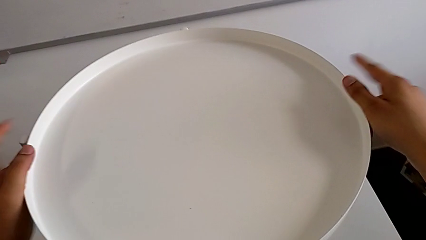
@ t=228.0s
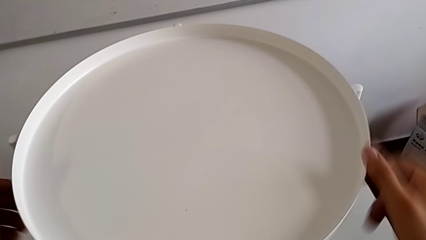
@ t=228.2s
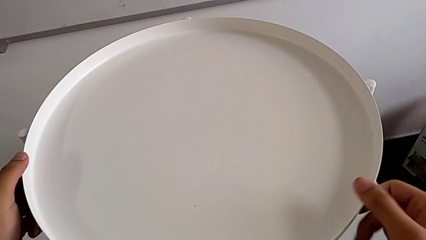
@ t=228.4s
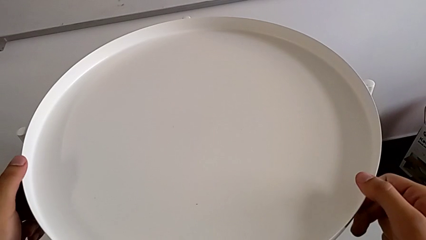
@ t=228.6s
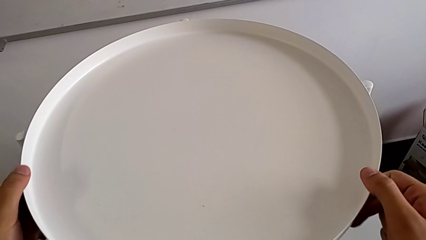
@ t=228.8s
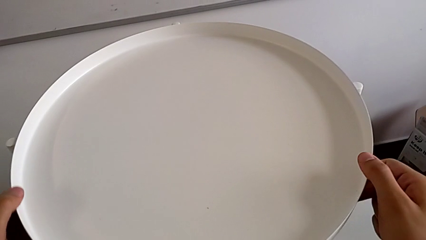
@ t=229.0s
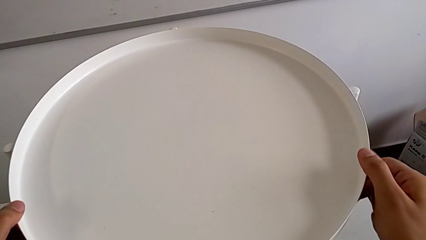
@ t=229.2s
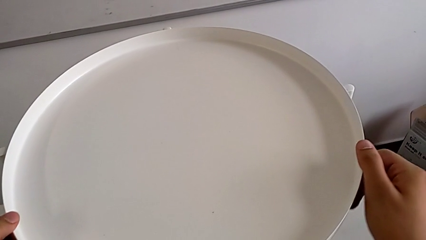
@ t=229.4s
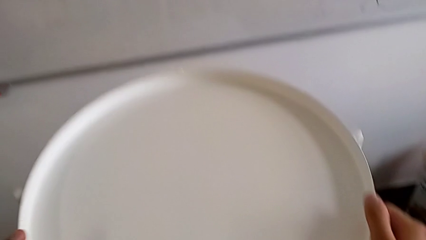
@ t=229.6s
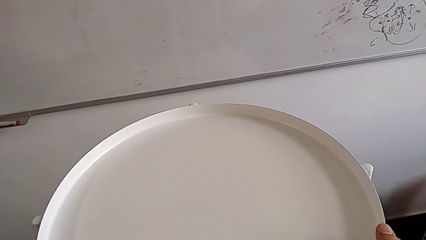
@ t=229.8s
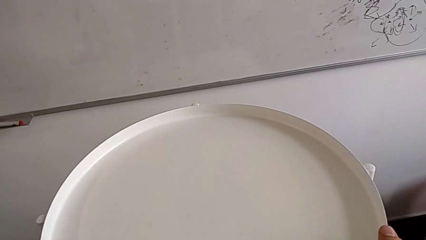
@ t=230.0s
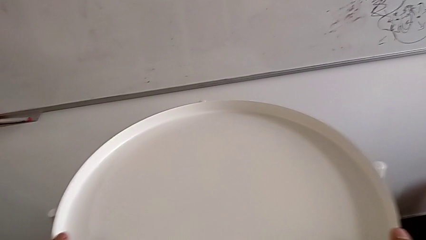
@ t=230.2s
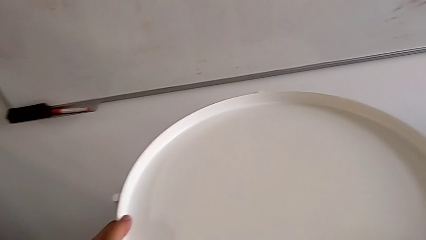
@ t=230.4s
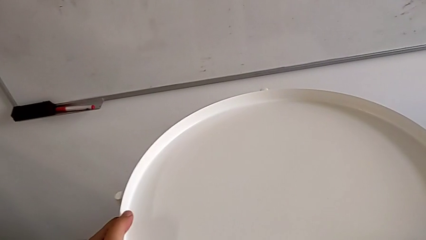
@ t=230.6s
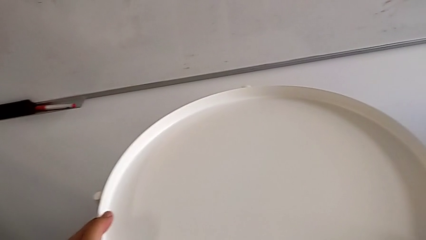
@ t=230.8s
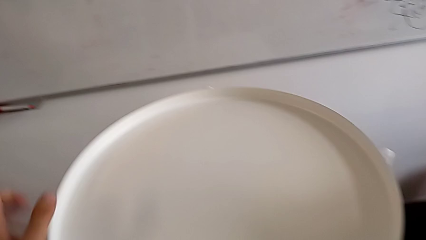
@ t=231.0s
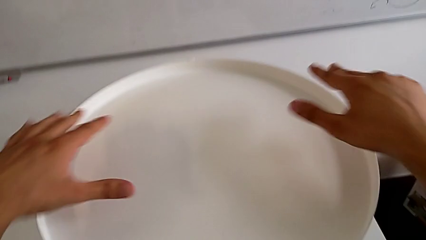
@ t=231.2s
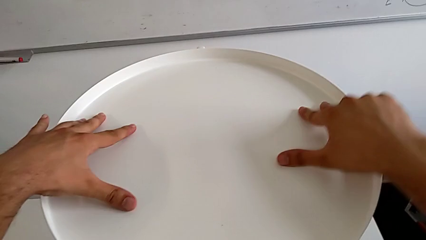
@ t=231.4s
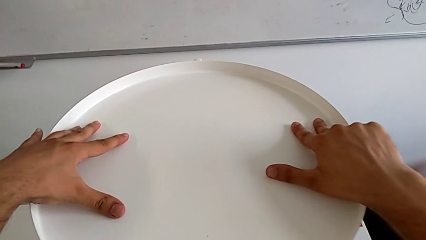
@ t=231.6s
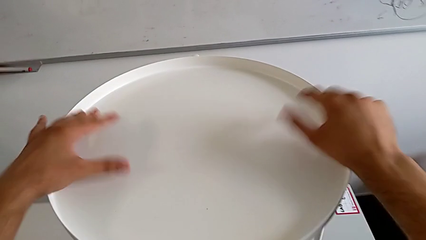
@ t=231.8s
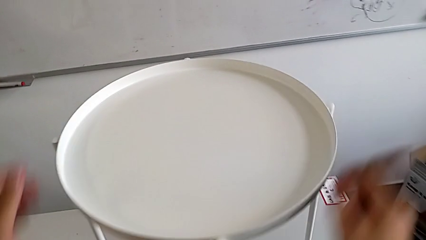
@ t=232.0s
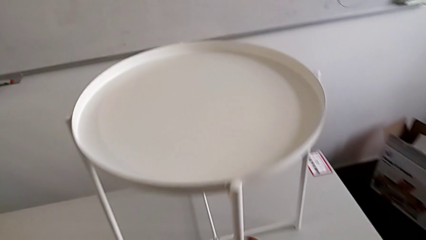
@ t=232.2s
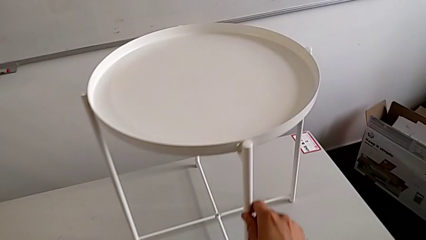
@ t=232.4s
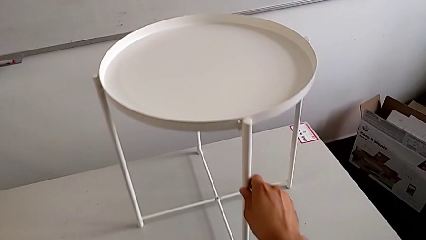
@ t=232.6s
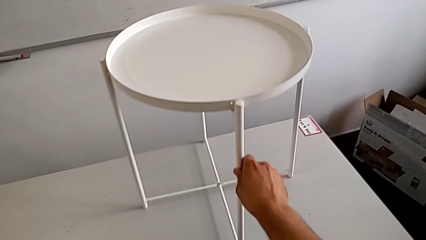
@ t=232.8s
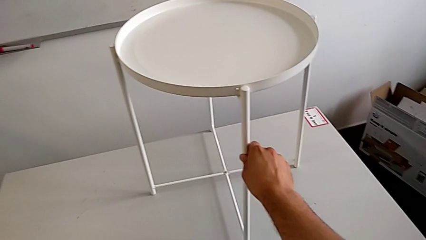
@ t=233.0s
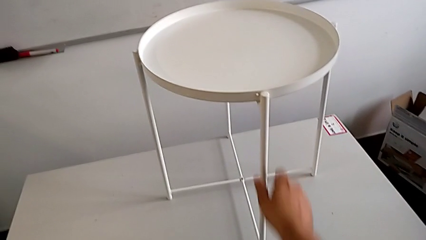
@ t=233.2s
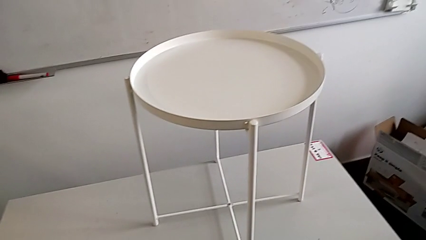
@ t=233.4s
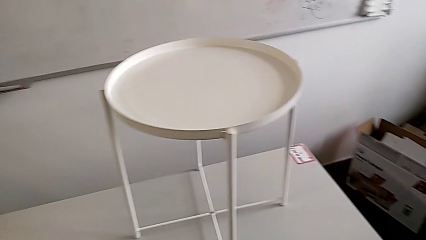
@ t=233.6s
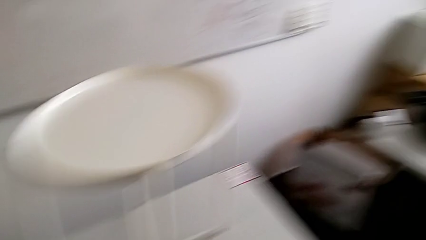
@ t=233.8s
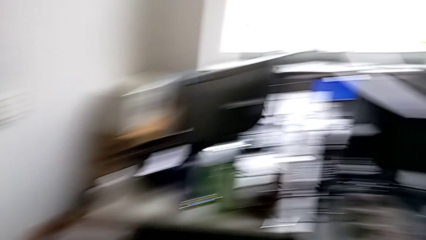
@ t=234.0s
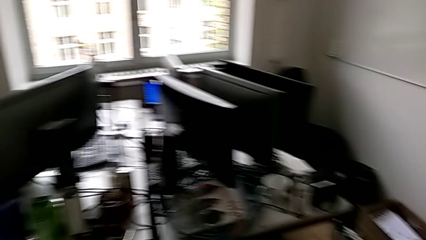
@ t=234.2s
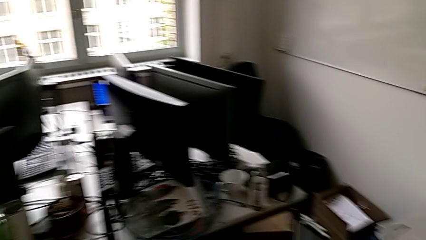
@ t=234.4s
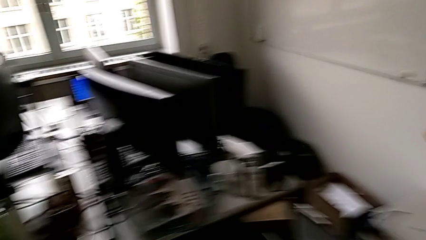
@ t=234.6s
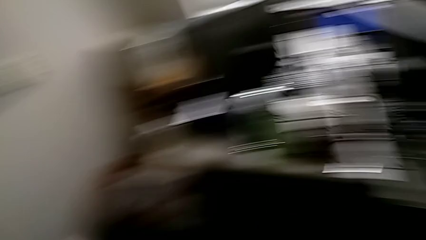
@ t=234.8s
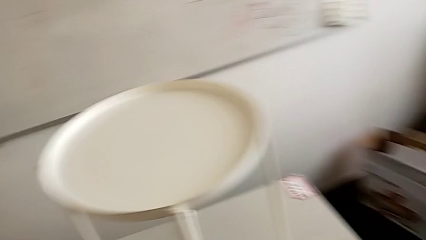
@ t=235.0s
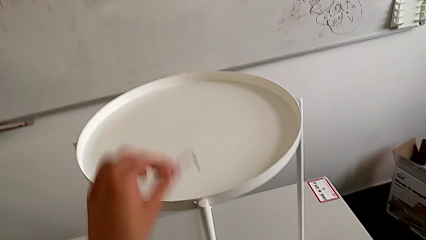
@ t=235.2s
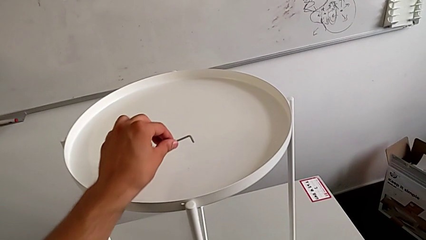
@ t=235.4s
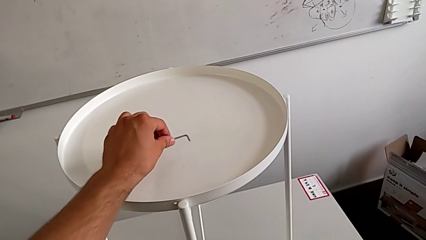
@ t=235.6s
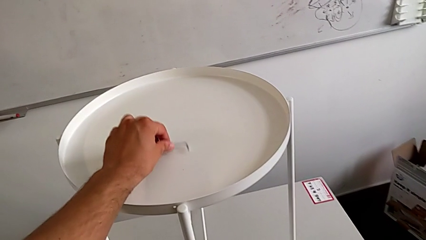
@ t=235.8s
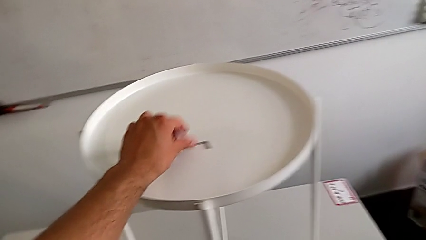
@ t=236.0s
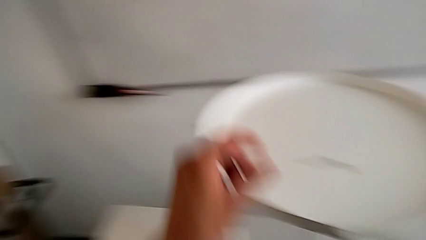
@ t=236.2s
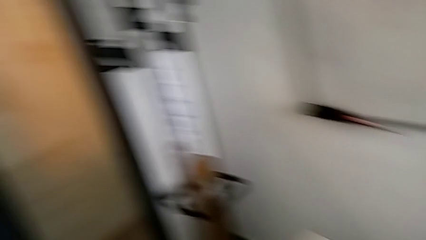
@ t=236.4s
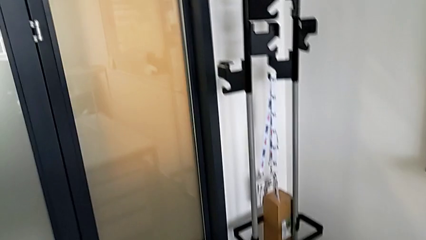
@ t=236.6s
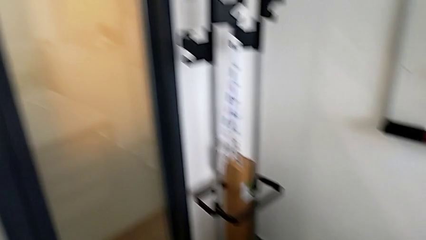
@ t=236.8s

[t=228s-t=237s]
The camera wearer is assembling the tray. They rotate the tray, hold it, slide the tray table and place the Allen wrench.
